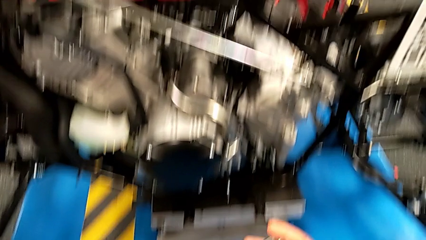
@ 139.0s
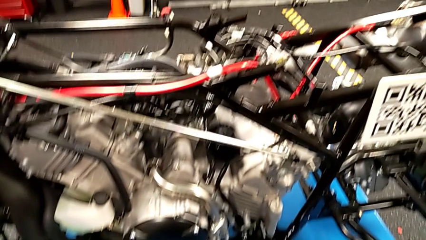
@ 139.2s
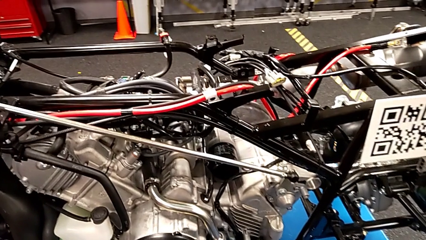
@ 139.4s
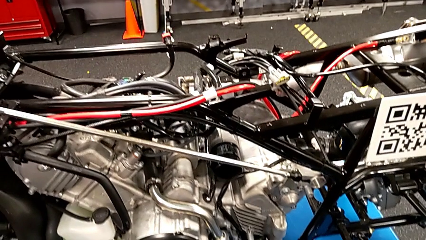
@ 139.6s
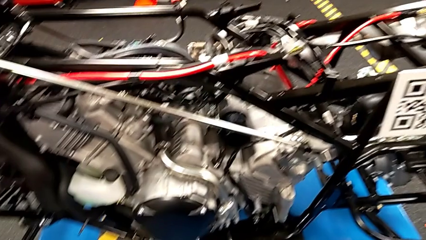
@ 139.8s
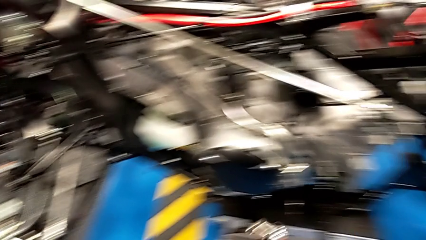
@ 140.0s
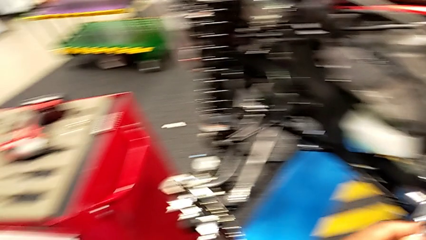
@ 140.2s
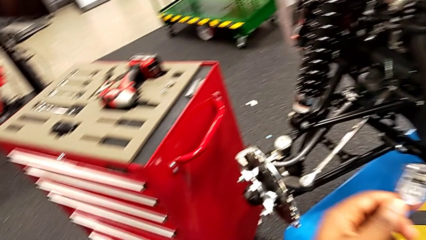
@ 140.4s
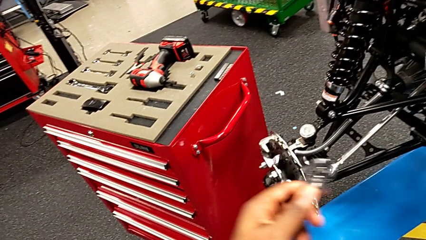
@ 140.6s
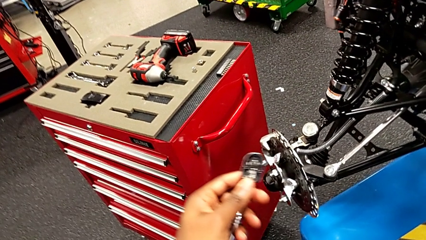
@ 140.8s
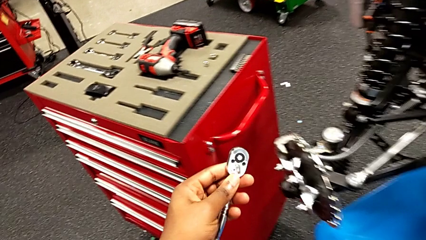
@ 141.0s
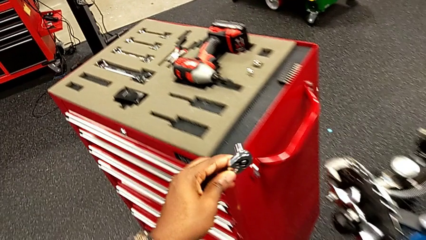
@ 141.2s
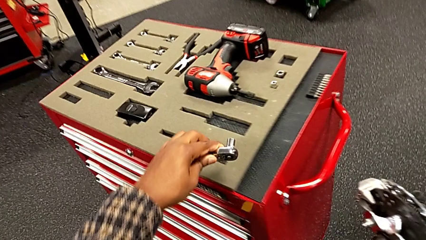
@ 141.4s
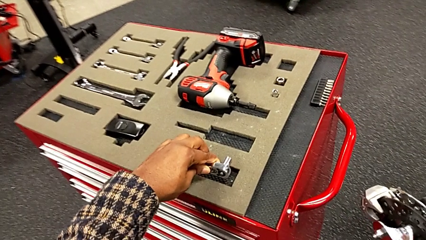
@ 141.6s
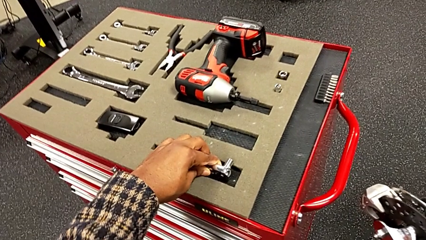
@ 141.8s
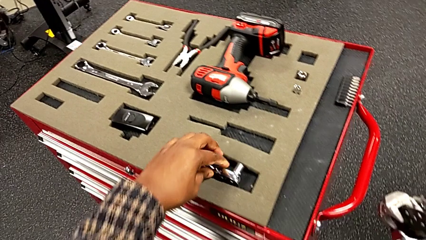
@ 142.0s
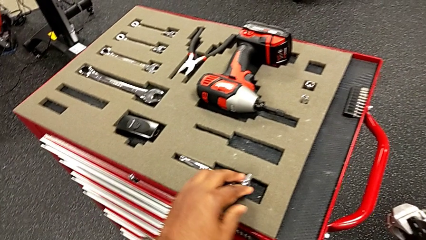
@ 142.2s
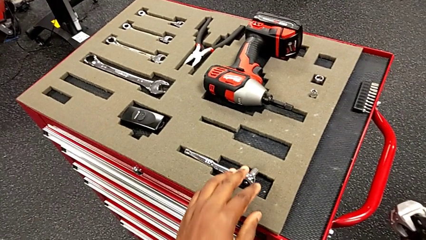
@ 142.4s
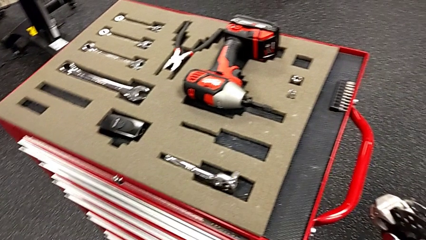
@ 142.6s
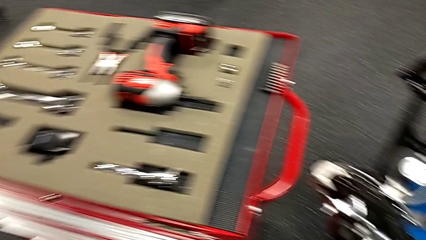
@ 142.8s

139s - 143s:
The camera wearer is screwing the bolt onto the shift_arm. They place the ratchet.

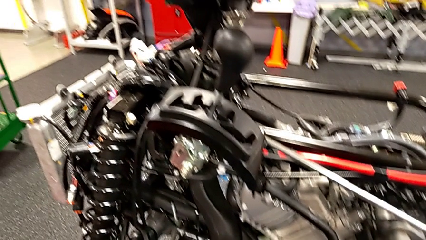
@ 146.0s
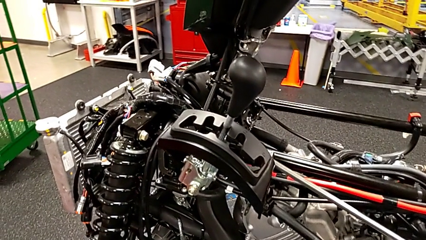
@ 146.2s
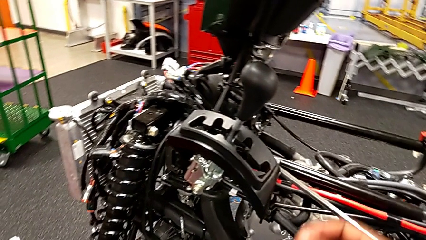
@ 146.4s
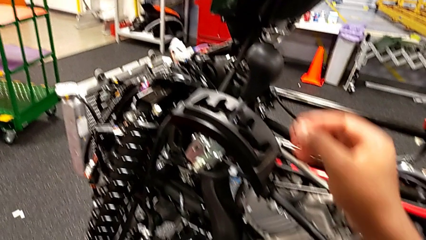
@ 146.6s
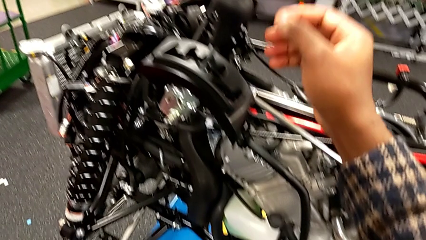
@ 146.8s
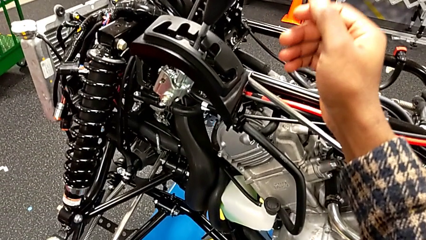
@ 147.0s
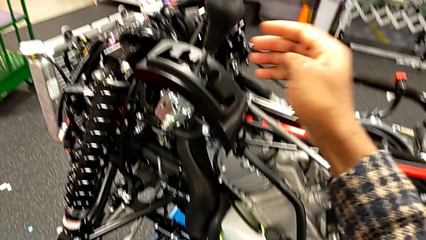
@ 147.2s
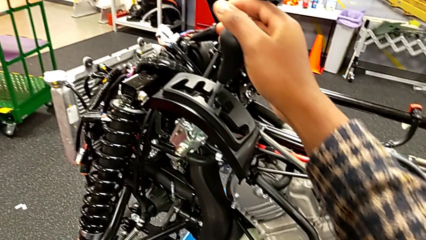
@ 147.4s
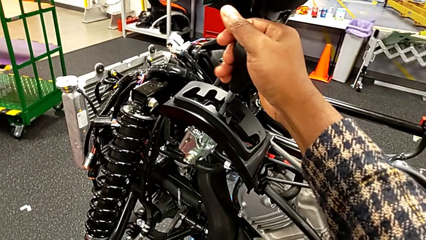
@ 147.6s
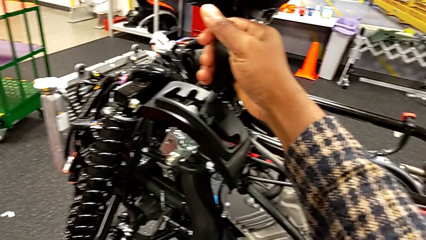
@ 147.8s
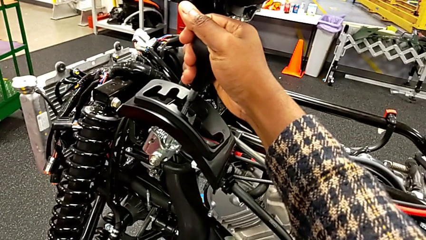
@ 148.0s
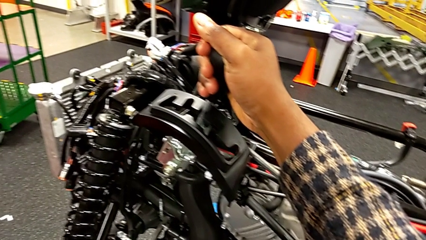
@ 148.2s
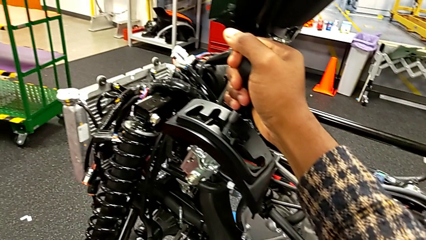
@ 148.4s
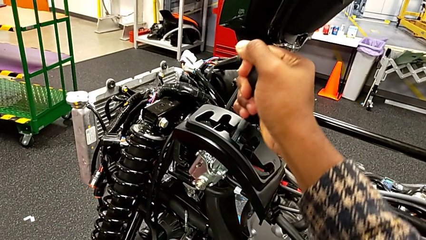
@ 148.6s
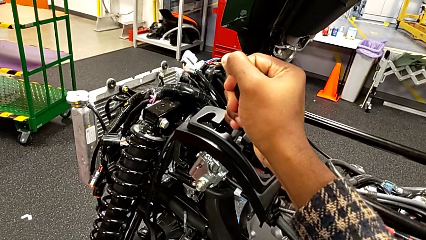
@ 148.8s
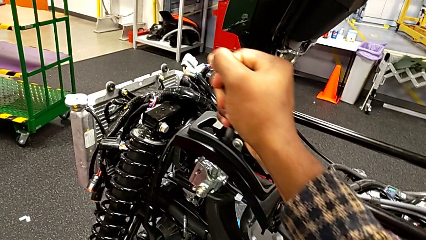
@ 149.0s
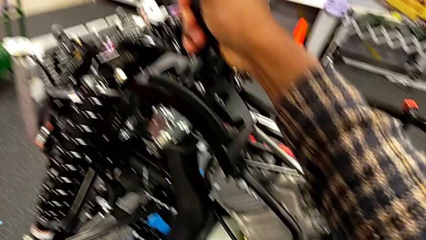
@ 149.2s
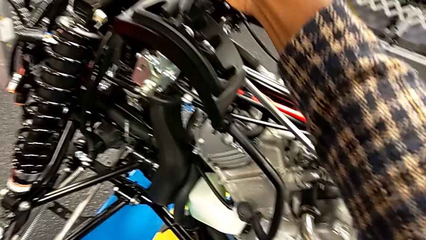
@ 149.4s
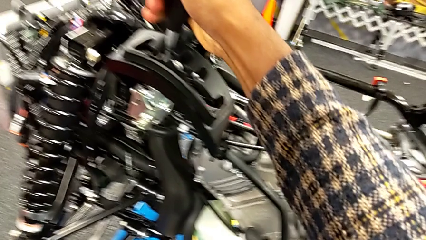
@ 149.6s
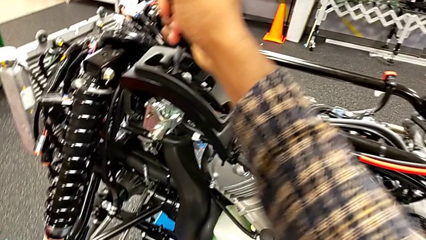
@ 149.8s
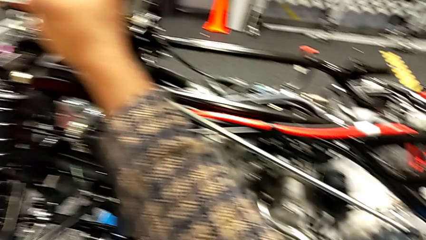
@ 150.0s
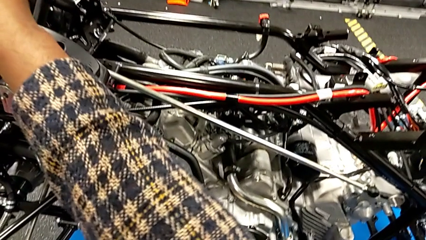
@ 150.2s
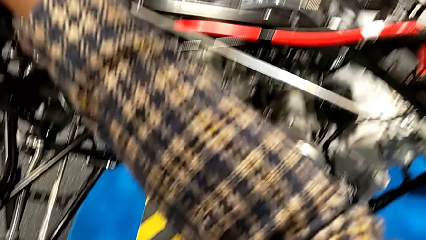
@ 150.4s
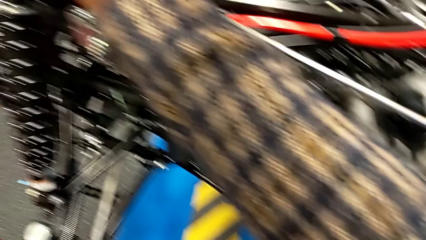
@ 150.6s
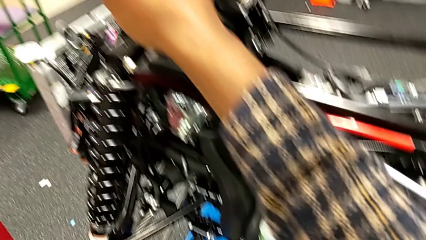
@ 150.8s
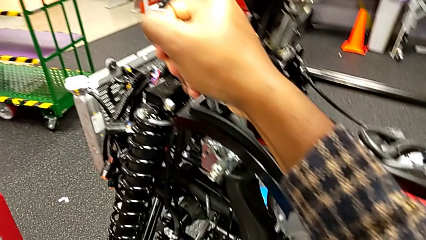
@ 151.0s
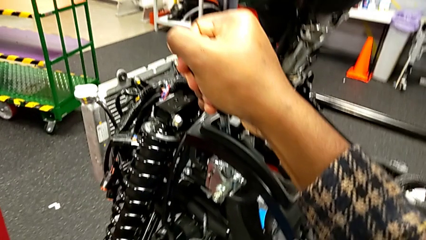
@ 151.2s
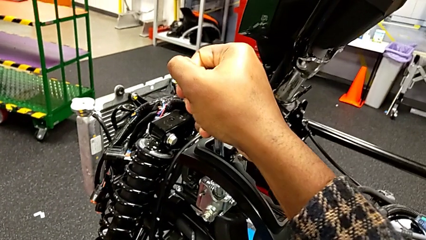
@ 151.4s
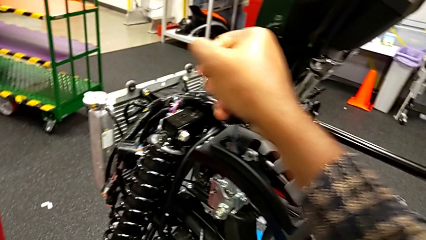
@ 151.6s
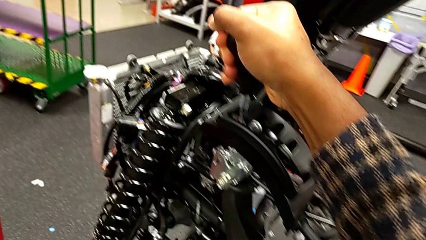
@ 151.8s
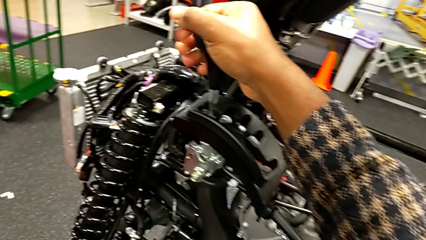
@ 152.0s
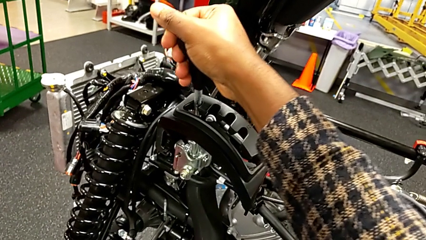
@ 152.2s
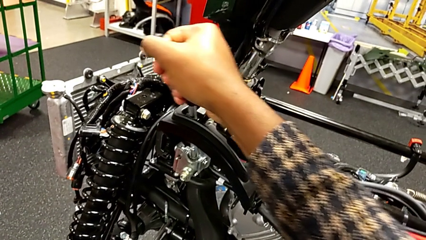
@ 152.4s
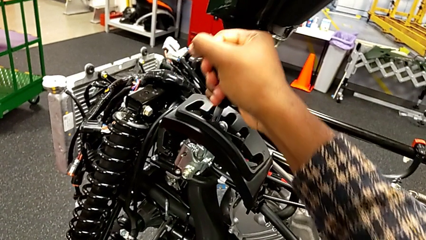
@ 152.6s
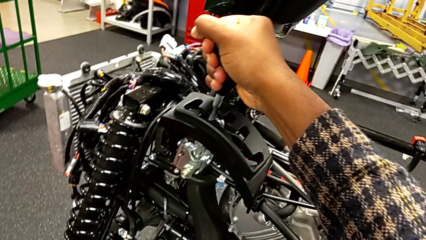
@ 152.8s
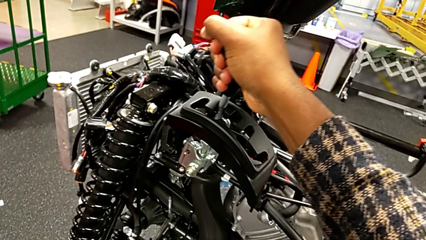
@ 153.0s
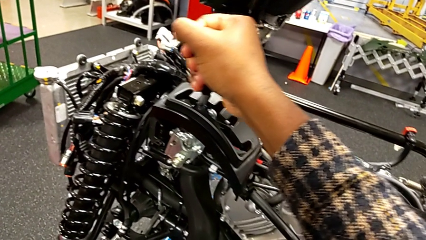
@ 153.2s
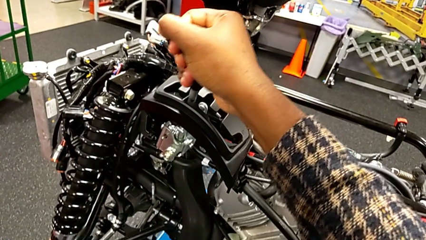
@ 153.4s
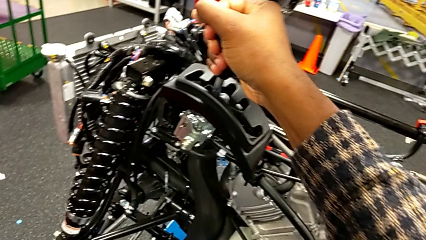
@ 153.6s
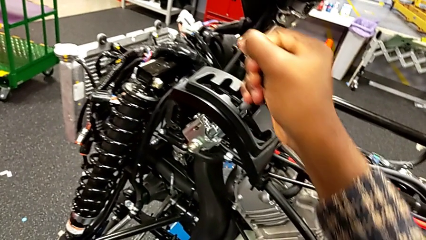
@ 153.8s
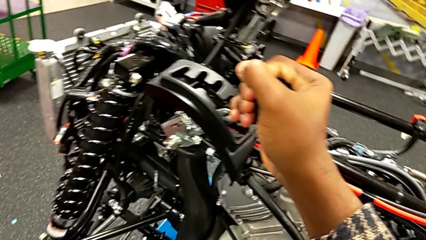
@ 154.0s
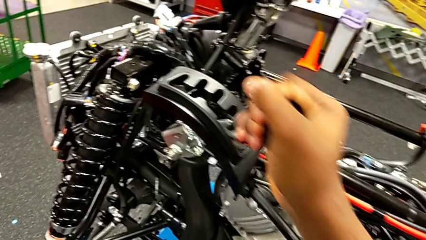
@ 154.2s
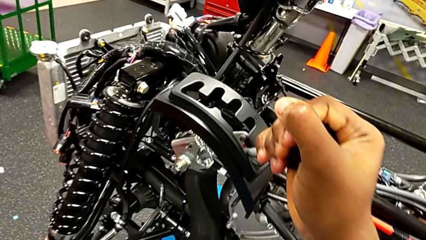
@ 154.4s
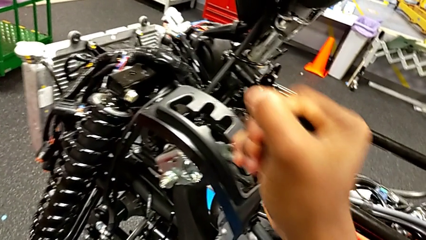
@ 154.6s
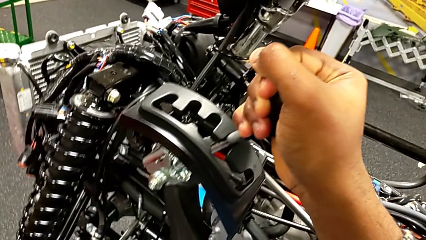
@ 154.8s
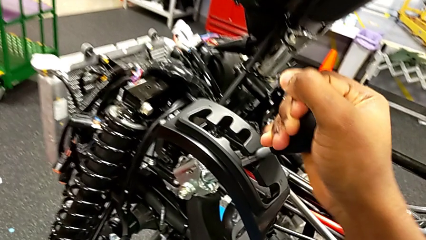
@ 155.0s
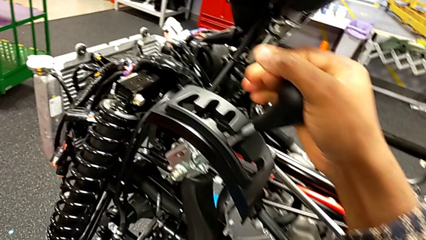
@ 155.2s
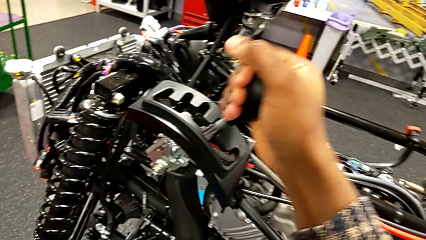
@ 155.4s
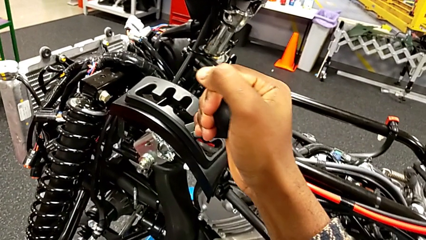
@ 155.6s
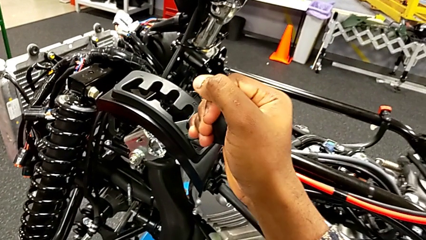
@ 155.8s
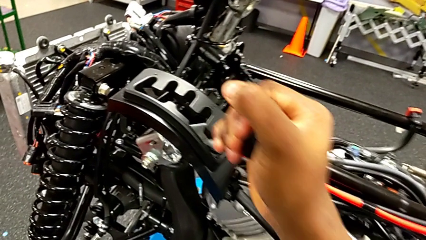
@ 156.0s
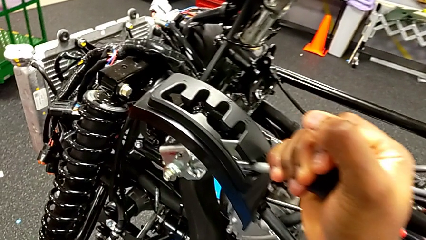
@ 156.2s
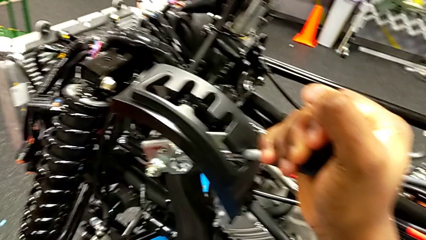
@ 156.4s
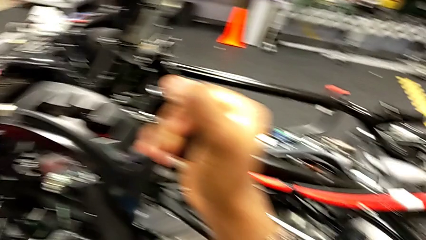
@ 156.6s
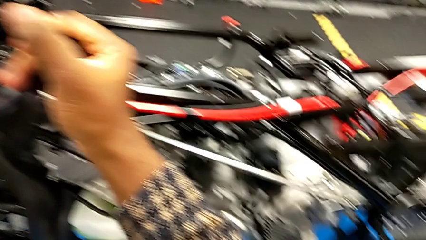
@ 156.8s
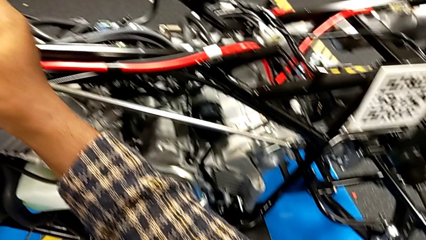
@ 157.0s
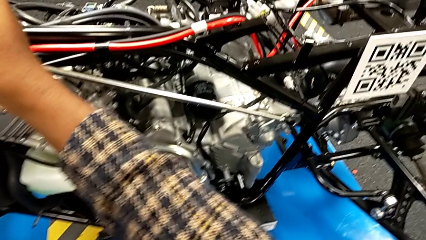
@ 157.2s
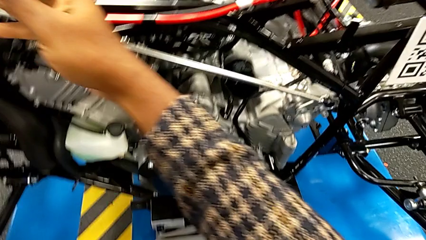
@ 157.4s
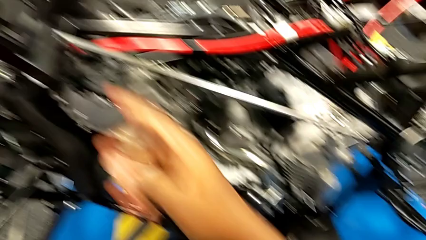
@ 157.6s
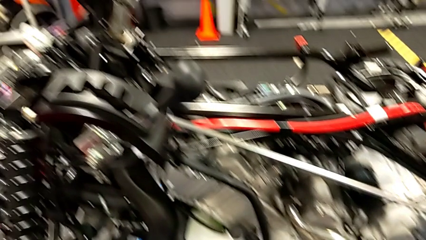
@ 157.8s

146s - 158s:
The camera wearer changes the lever to different transmission settings. They grab the lever and shift it.
